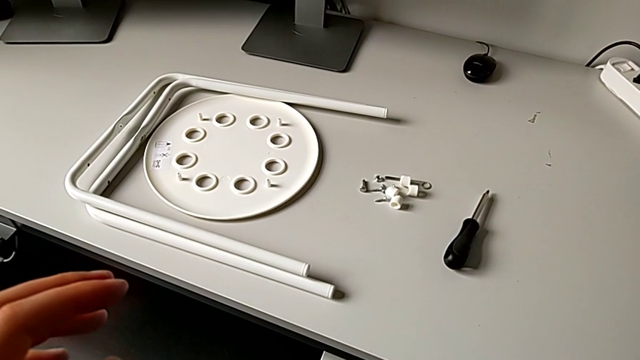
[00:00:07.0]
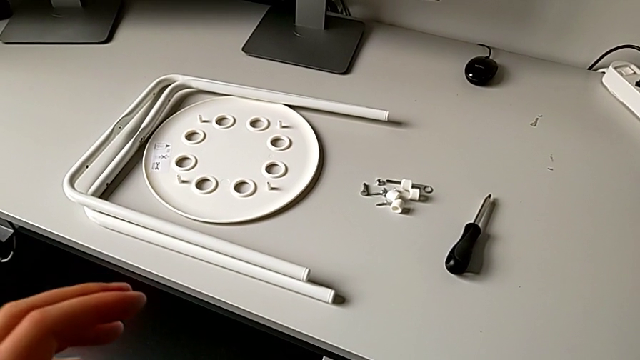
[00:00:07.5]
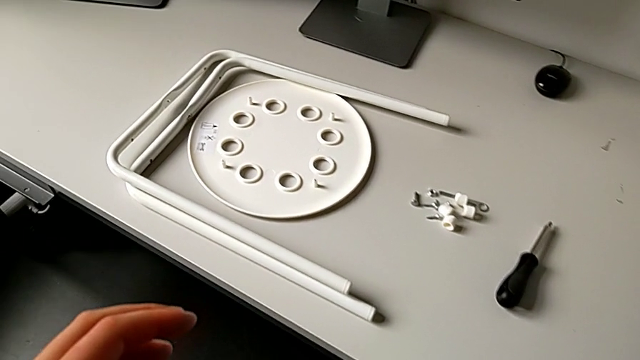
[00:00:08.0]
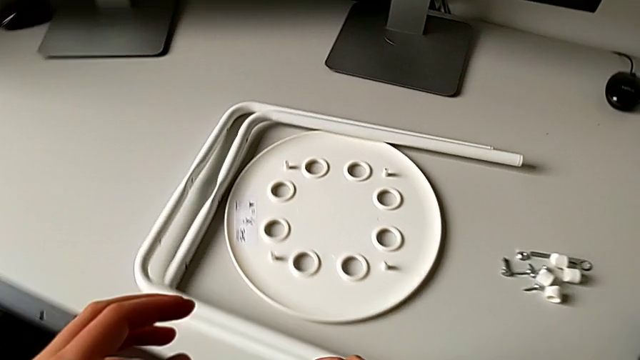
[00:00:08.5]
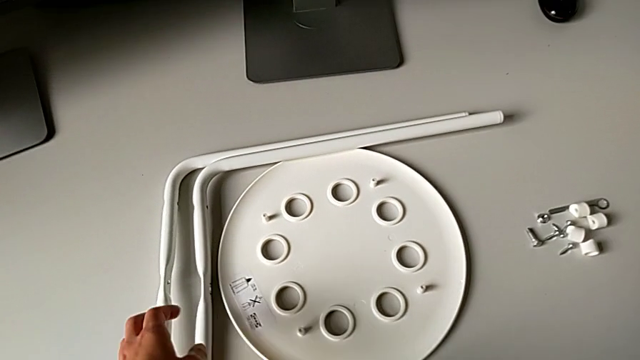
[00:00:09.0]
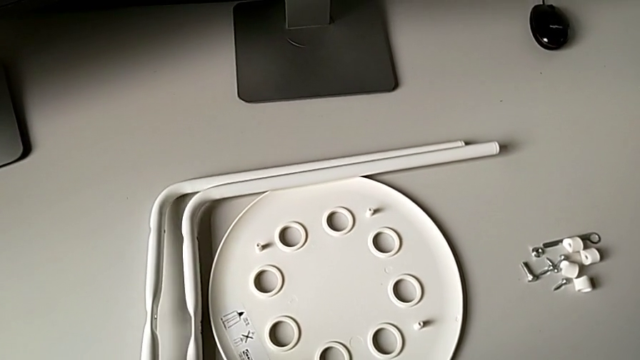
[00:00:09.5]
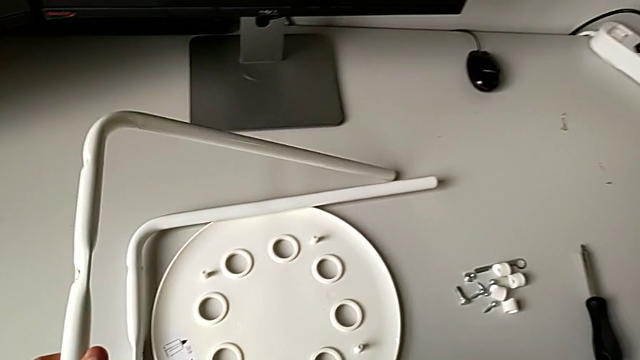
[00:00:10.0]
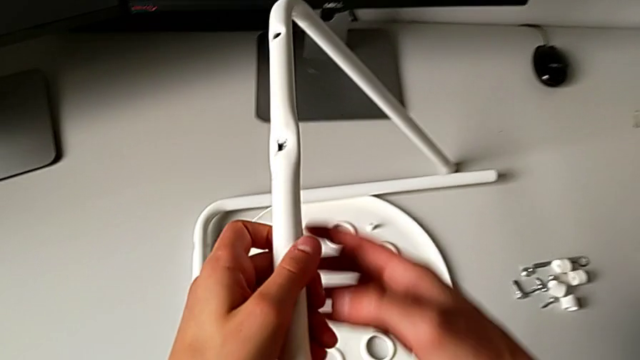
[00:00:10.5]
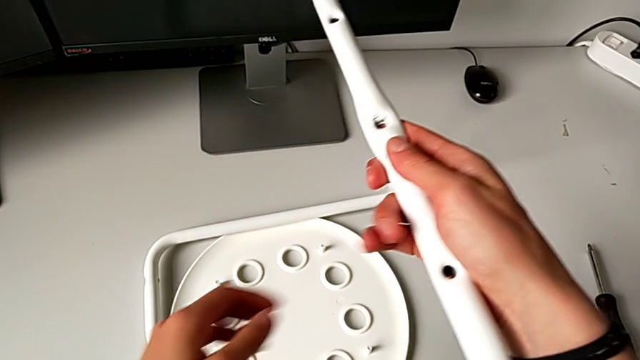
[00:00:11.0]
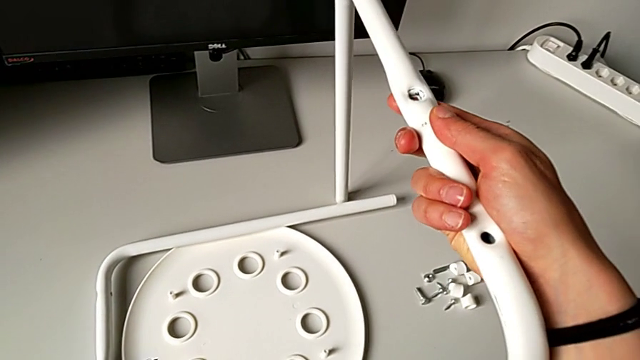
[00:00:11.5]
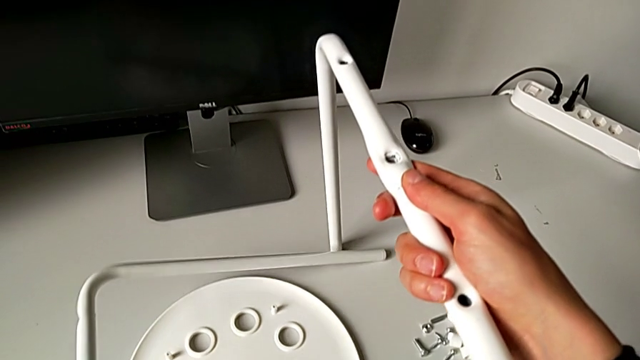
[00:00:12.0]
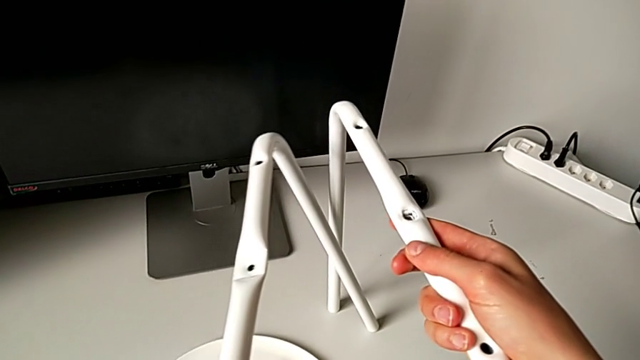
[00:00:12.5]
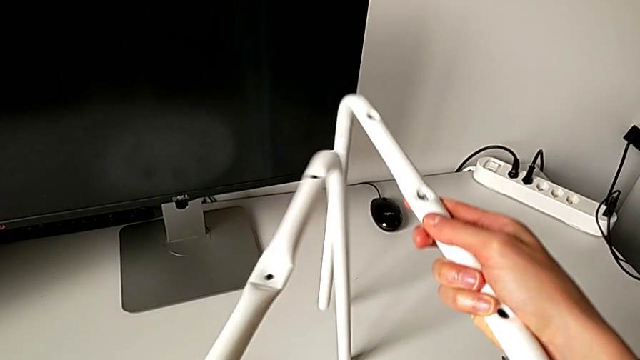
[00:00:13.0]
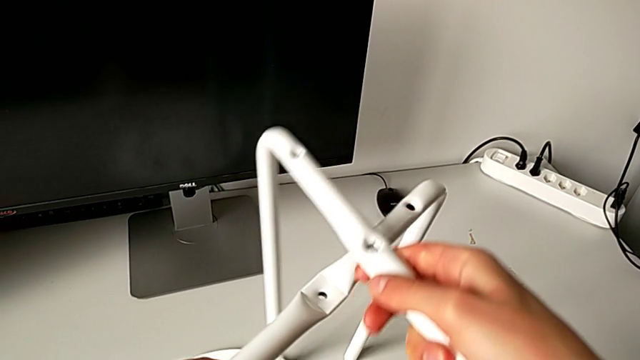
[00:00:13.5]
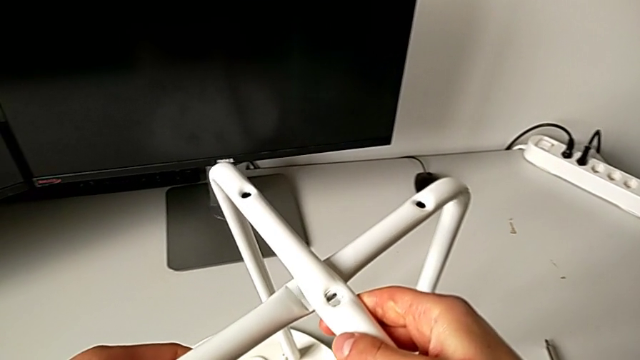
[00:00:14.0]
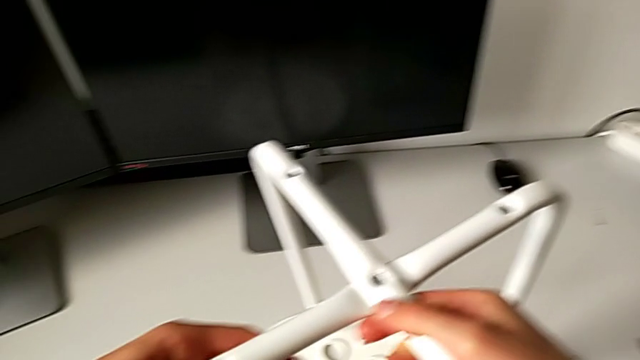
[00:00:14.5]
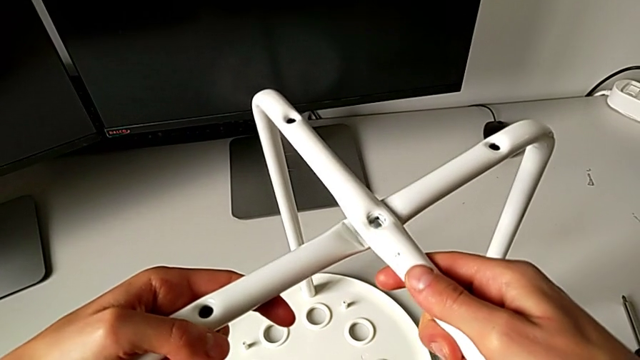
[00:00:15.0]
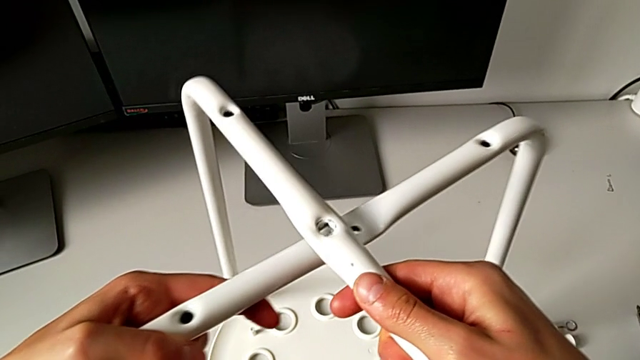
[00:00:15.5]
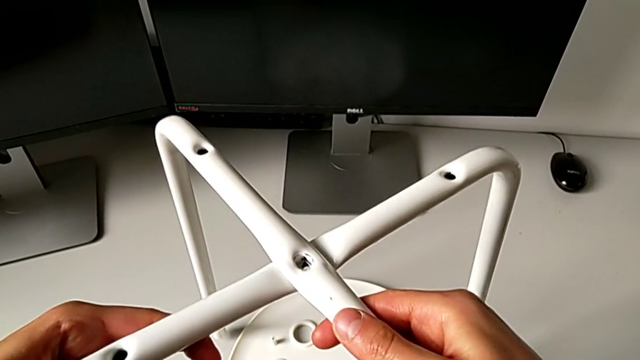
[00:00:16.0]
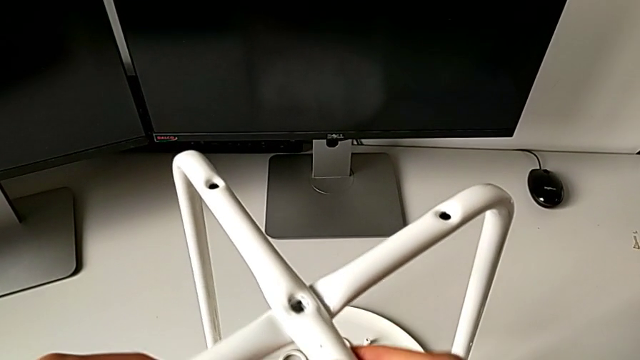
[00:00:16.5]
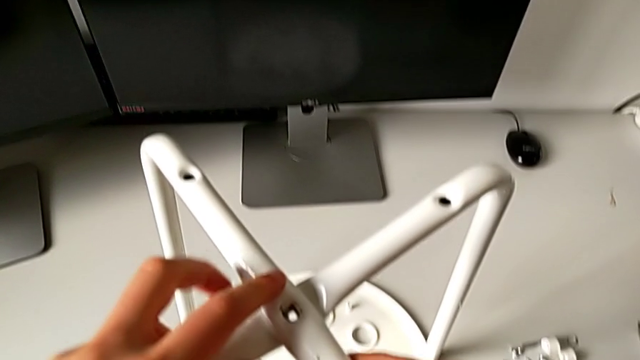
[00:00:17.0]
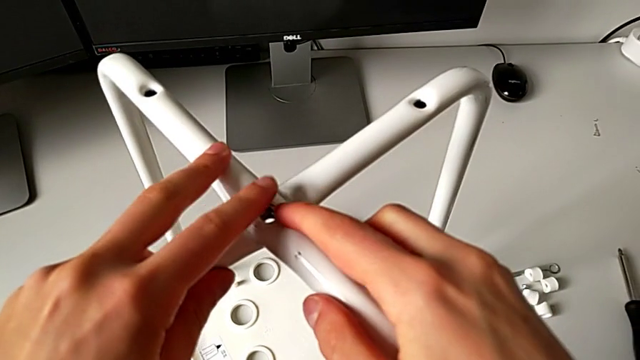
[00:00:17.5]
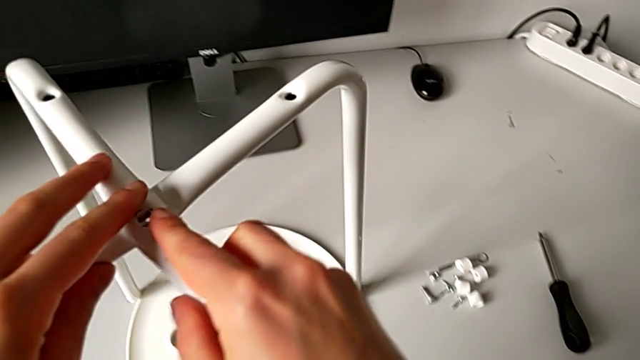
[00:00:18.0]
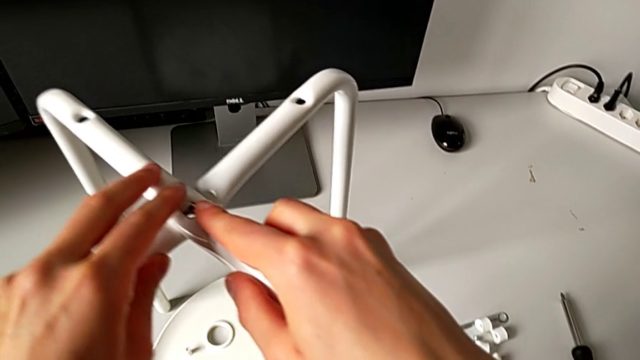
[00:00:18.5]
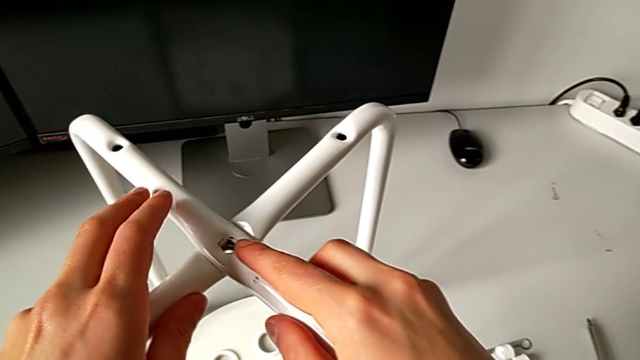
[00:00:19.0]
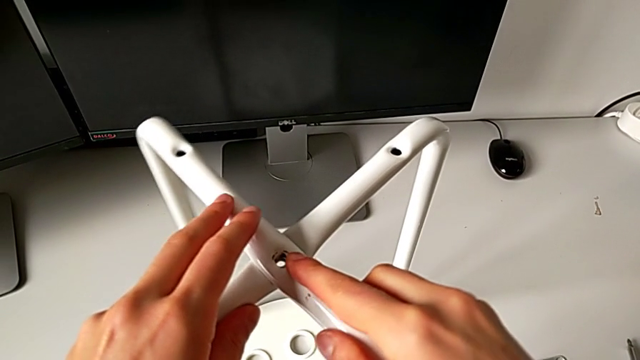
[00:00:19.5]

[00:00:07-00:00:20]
The camera wearer is assembling the two legs of the chair. They approach the leg, grab it with the right hand twice and align it.

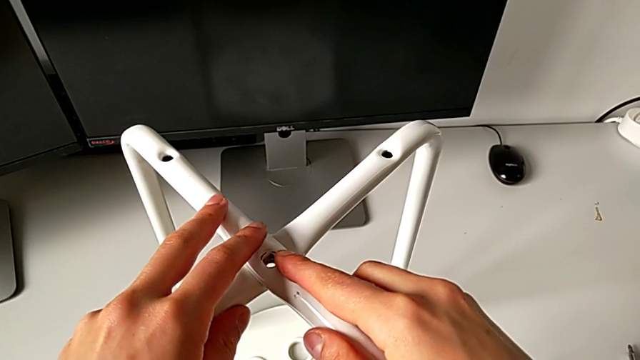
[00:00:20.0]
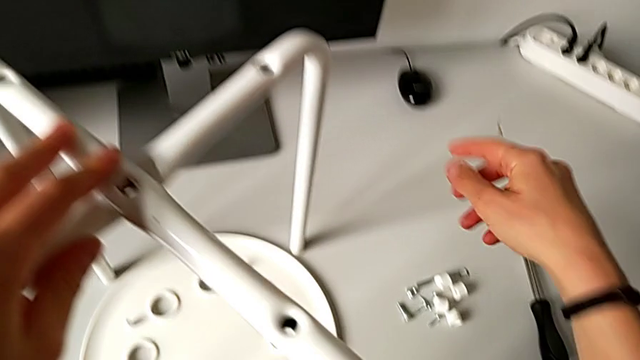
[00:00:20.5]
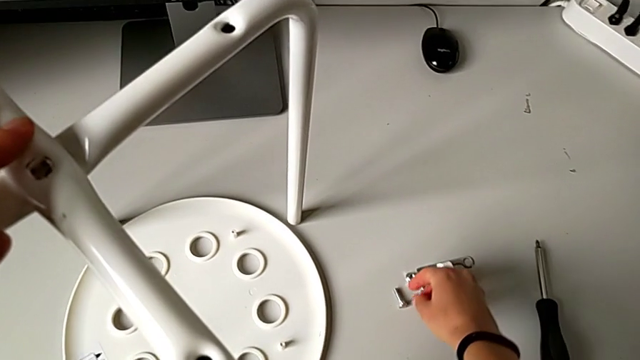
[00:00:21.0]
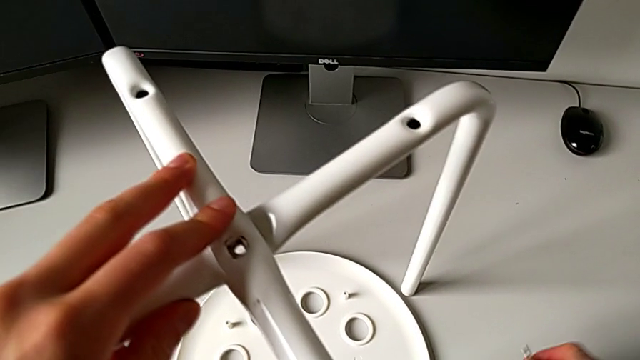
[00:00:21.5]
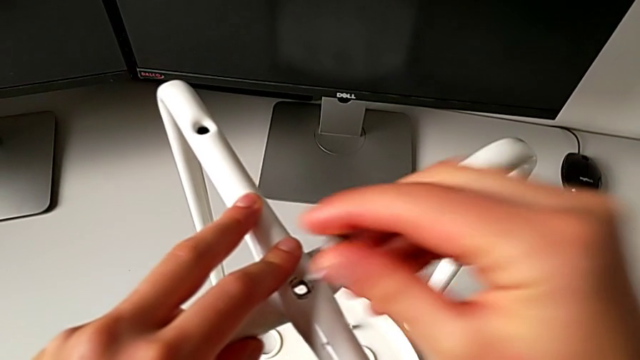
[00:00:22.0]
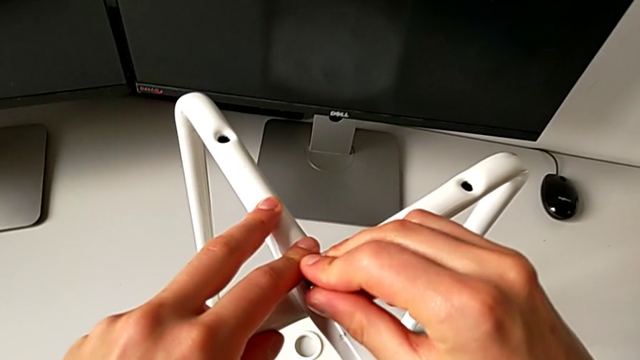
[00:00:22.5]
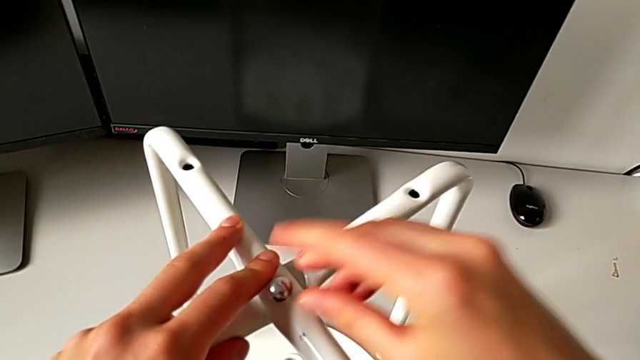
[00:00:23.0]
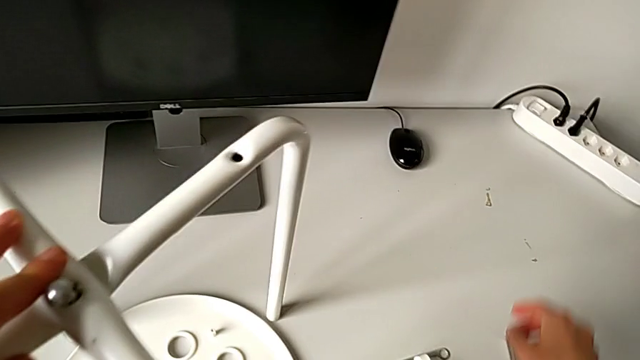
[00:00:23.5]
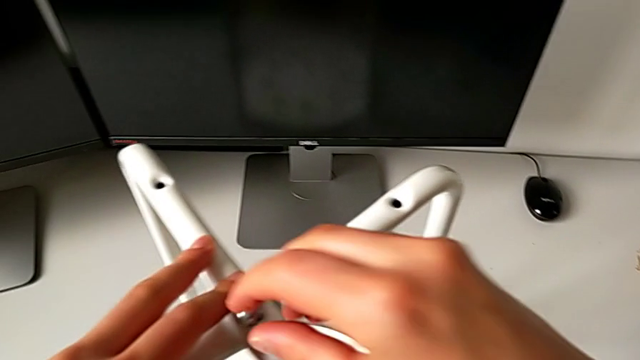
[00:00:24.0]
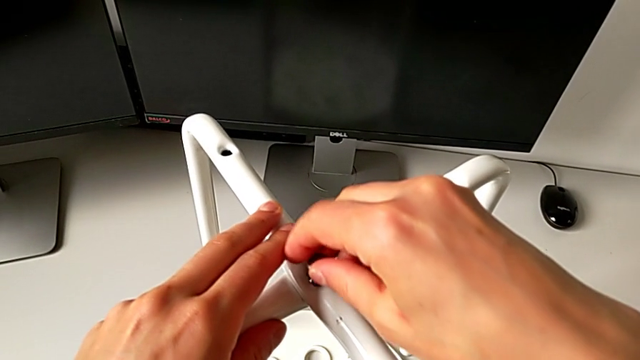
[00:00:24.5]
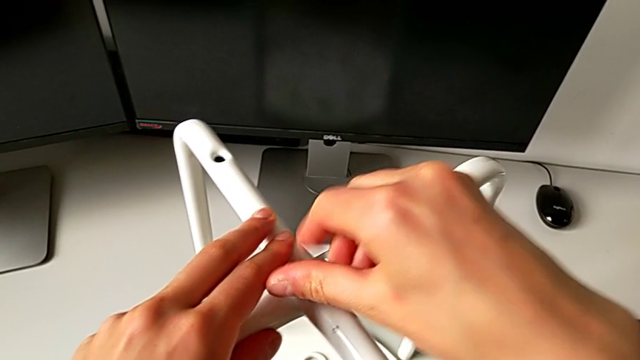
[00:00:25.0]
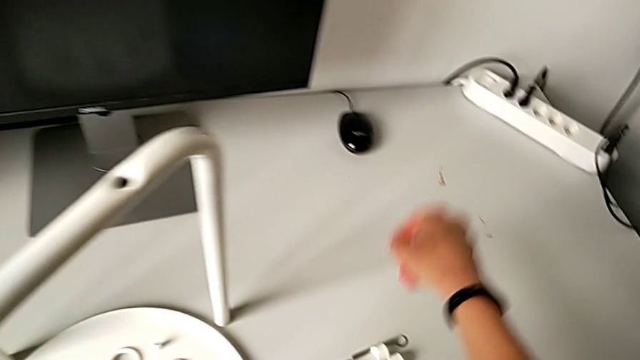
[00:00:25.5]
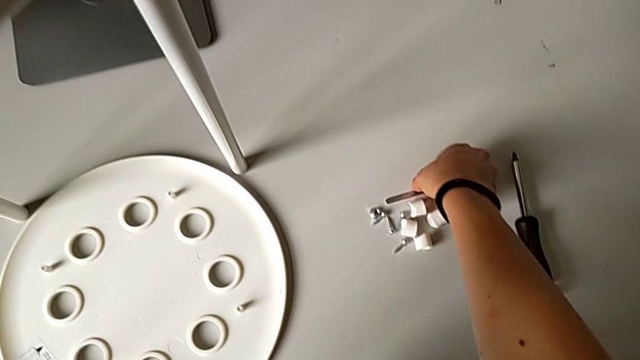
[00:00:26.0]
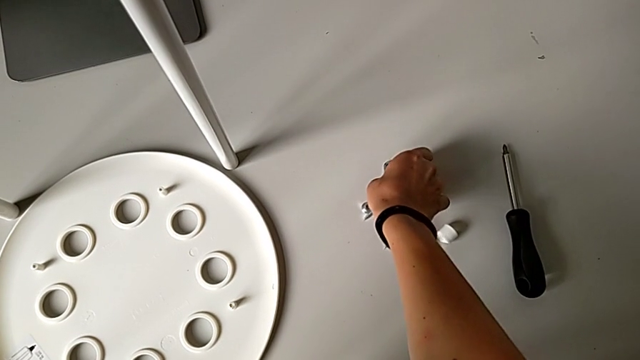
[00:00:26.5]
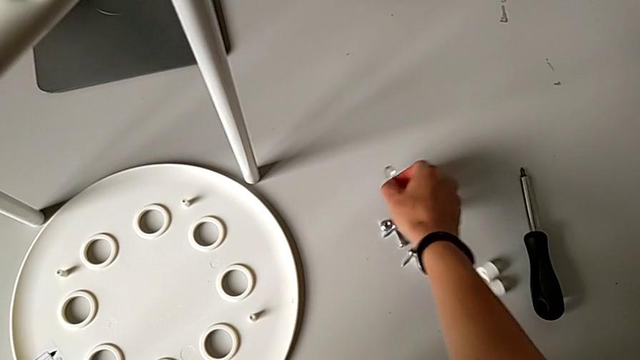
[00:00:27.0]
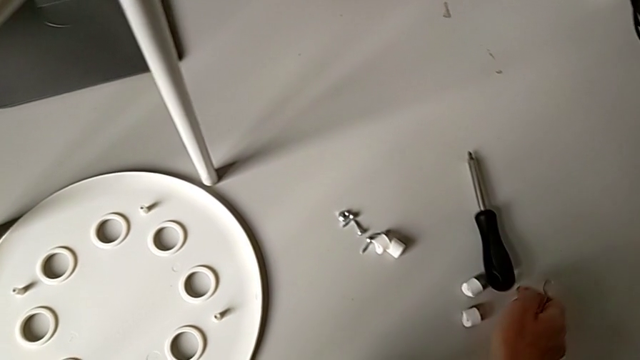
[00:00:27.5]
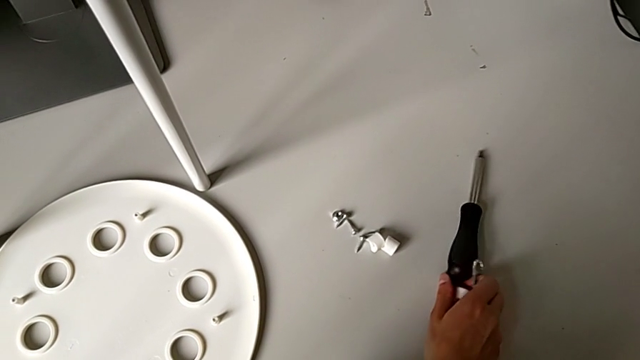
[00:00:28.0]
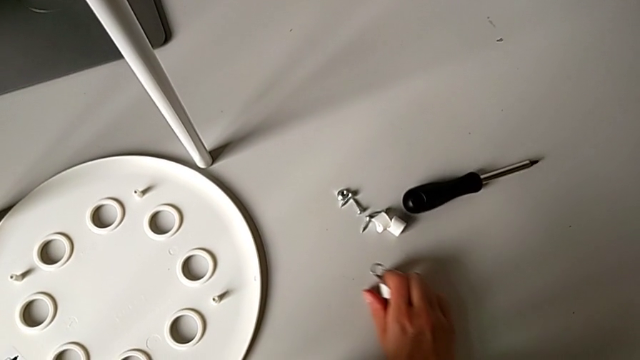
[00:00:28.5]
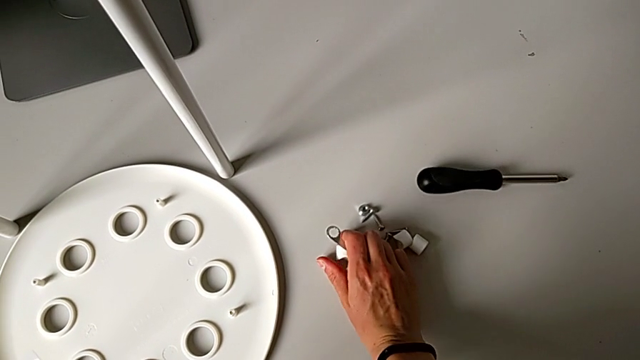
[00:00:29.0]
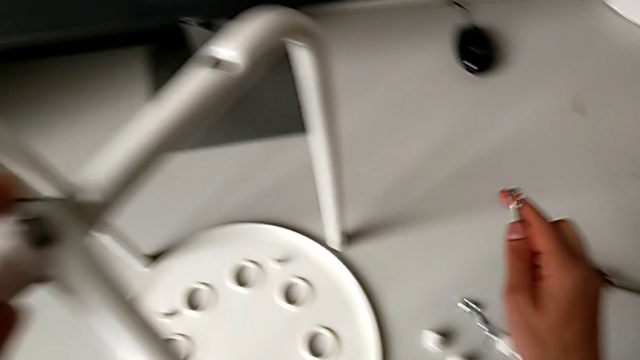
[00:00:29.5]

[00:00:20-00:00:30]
The camera wearer is assembling the two legs of the chair. They grab the bolt, insert it, wrongly grab the hexagonal wrench and slide the washer.
